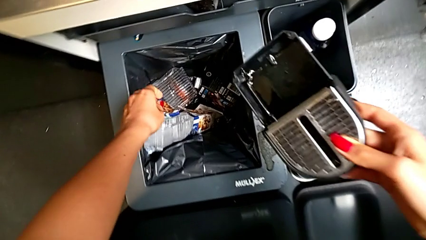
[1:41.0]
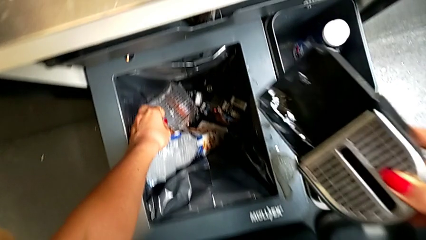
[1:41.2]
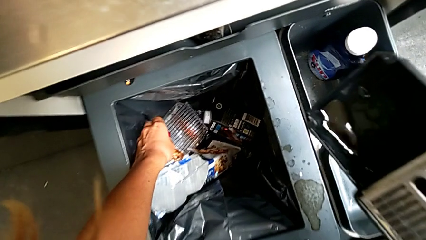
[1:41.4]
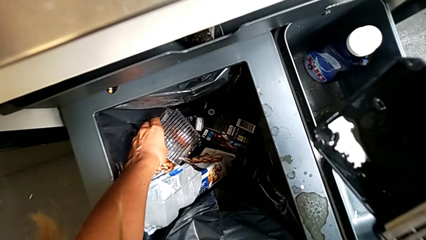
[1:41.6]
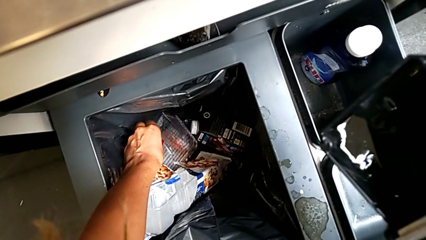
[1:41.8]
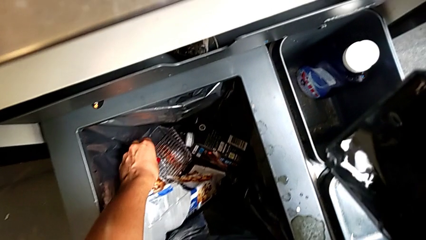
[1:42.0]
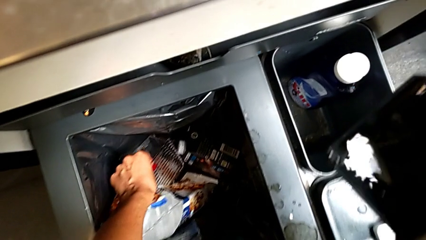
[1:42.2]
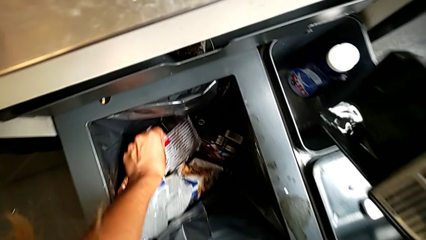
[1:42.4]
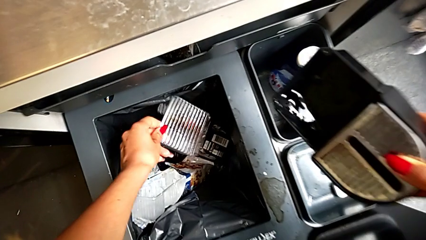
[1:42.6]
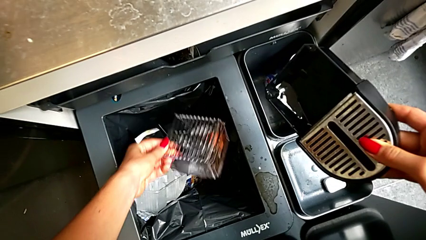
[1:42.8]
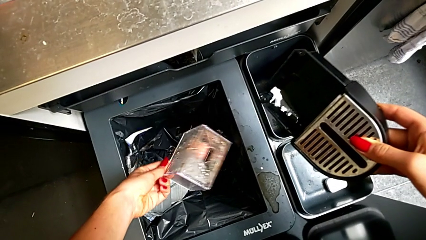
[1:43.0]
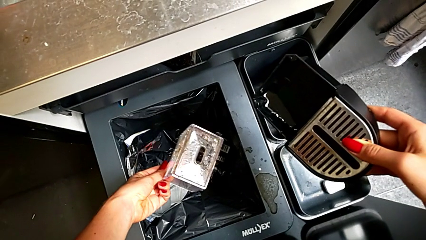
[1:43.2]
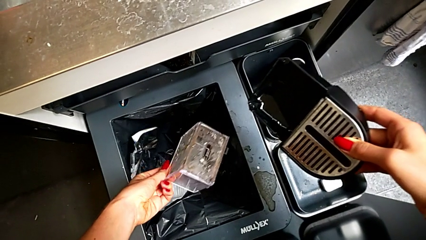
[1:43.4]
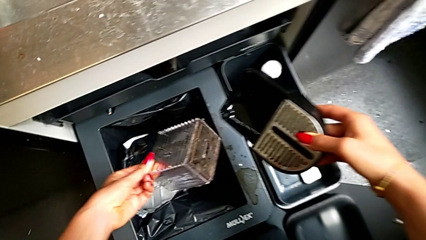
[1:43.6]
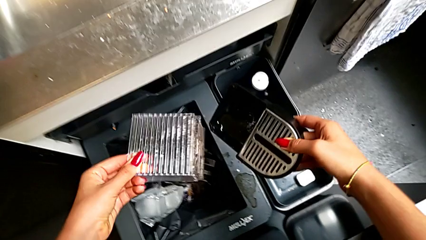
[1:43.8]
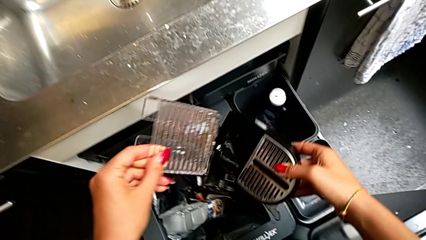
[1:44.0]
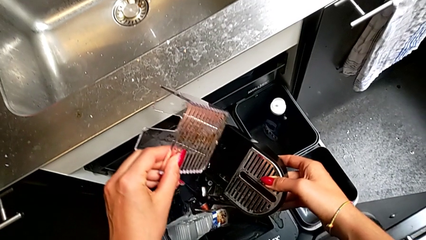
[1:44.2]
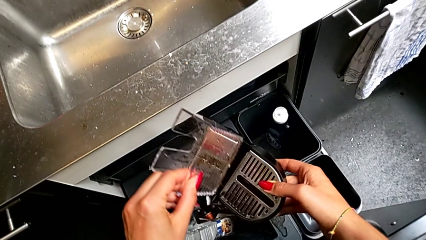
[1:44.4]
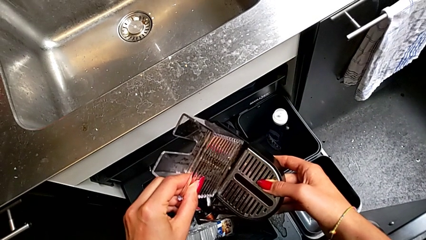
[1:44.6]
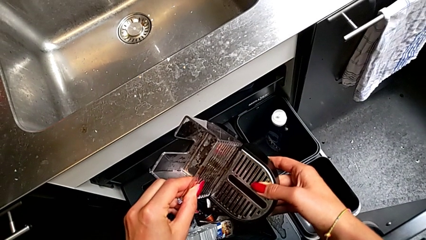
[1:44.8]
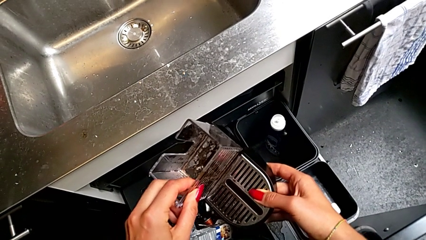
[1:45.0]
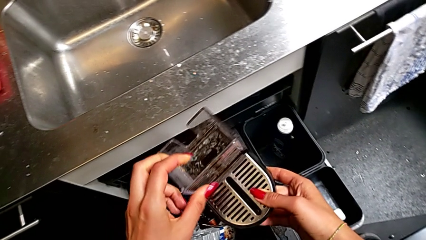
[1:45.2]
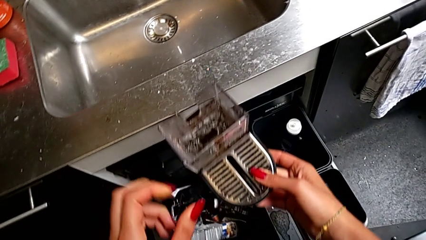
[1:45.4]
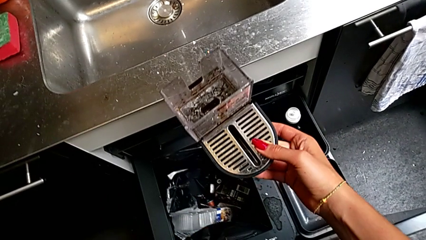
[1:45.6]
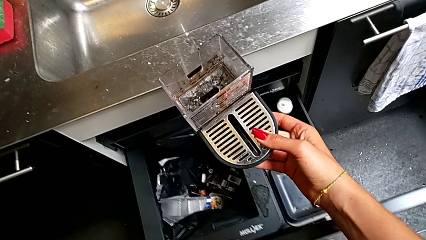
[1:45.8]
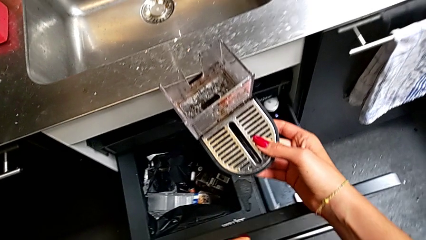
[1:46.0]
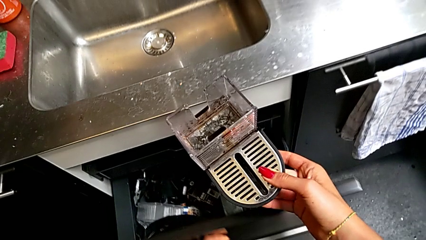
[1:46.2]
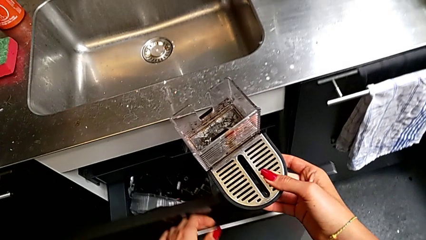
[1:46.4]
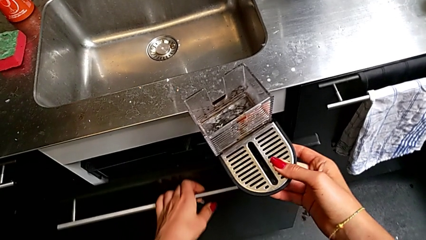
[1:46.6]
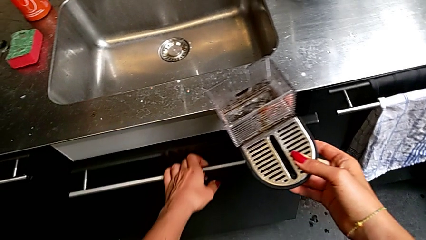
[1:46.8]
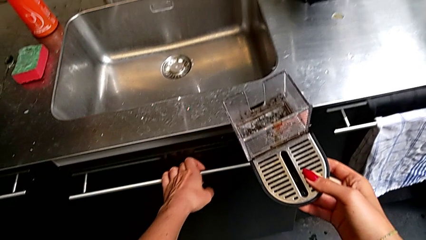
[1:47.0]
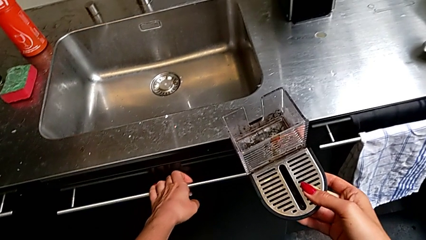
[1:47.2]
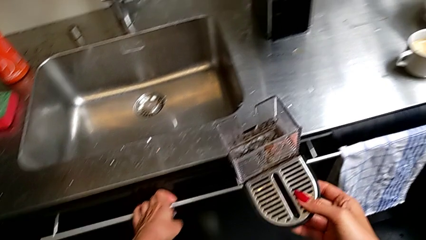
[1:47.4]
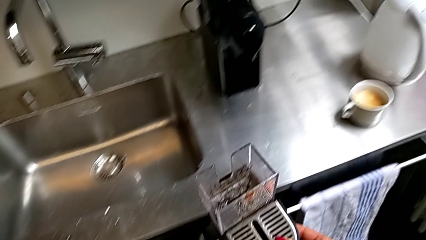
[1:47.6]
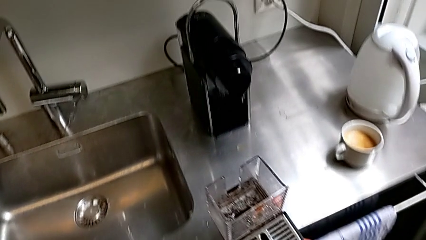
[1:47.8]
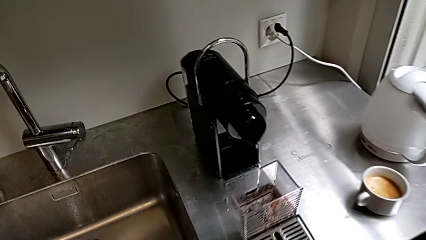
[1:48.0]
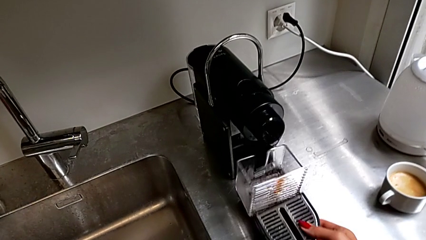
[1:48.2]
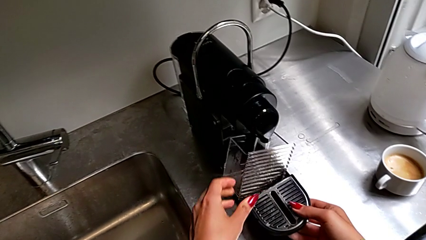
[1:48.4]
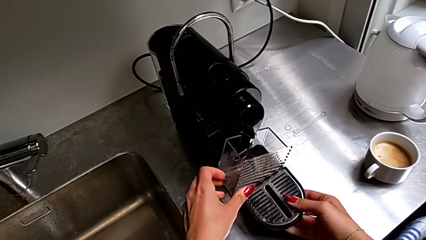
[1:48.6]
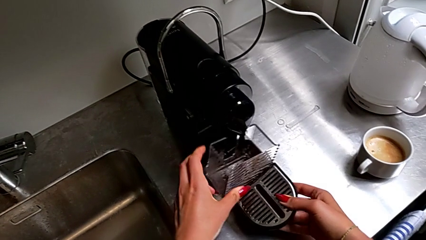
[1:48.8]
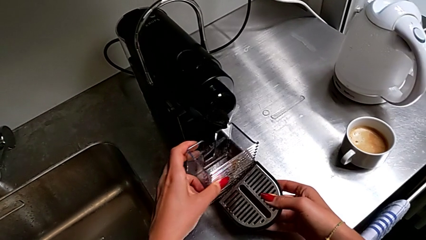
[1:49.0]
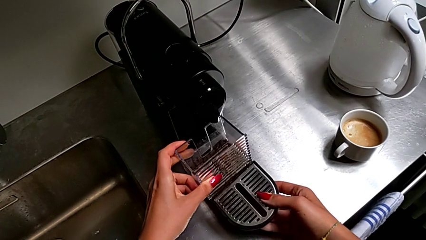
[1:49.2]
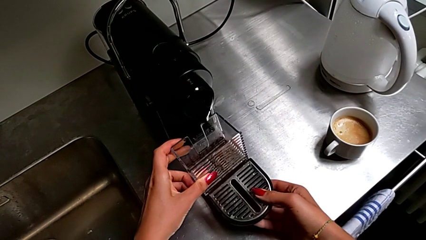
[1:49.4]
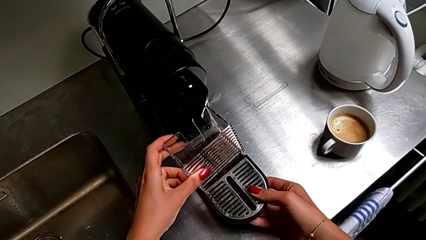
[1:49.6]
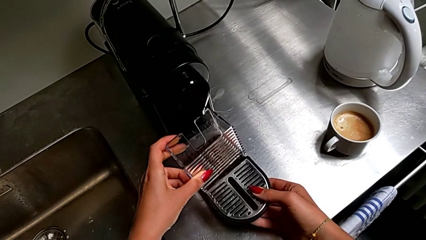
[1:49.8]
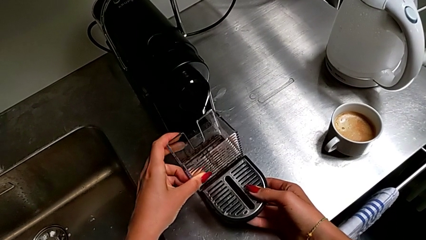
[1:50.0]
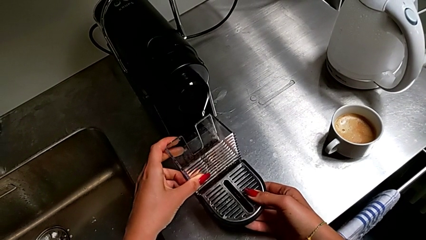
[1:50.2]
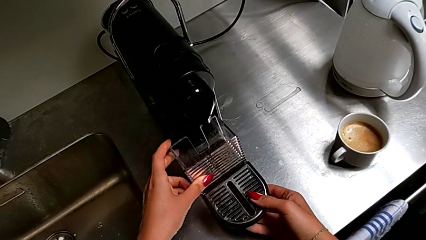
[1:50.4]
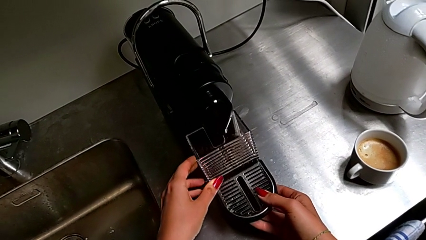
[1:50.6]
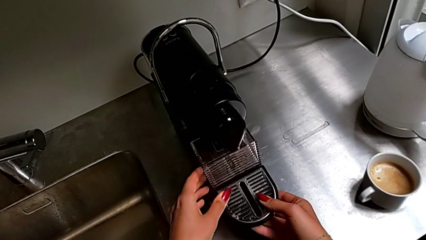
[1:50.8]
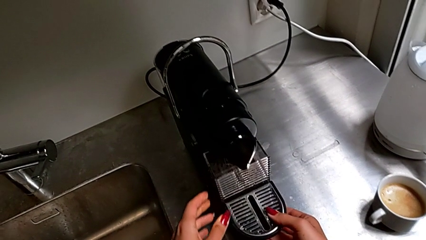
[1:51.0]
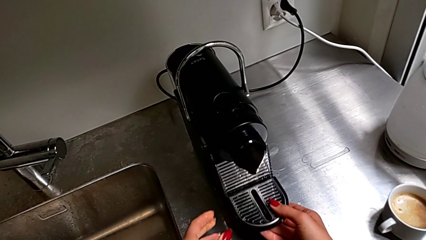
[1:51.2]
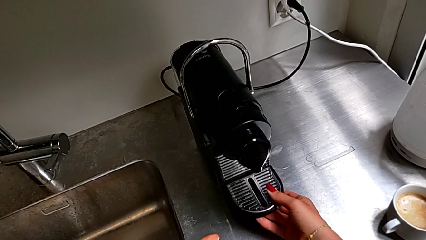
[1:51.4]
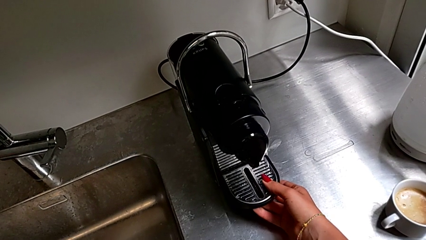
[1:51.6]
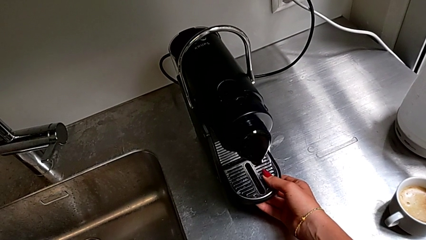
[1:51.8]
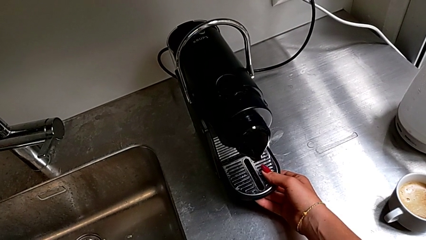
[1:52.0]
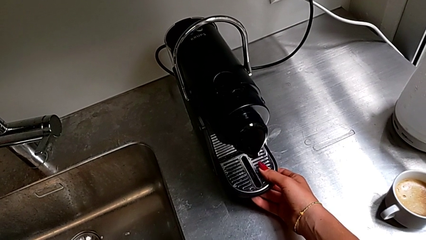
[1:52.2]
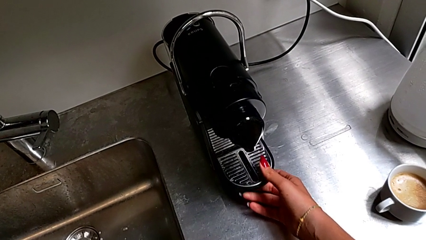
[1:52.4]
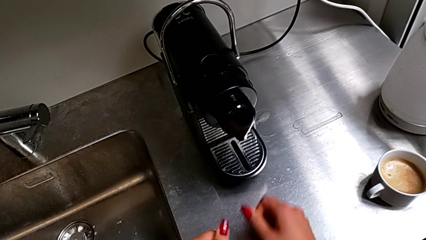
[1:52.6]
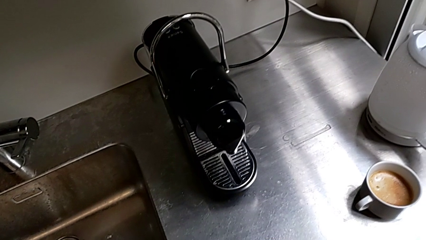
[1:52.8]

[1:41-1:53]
The camera wearer is emptying the container of capsules. They grab the top capsule container, insert it, close the garbage bin and insert the drip tray.

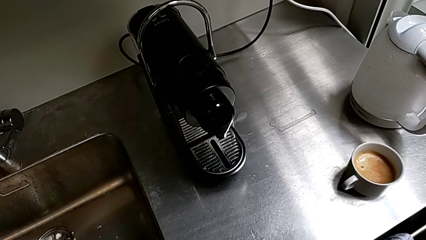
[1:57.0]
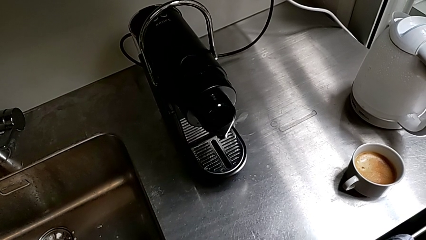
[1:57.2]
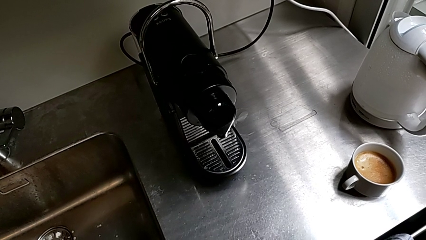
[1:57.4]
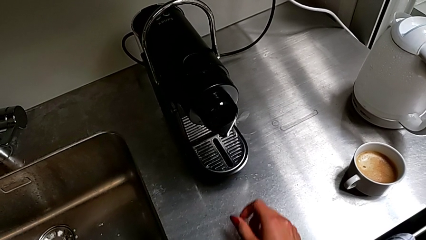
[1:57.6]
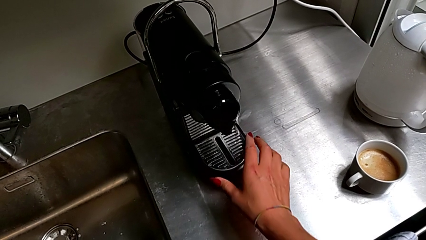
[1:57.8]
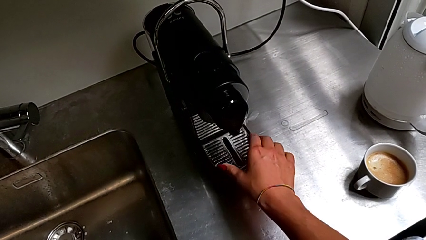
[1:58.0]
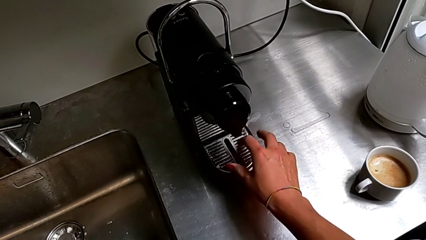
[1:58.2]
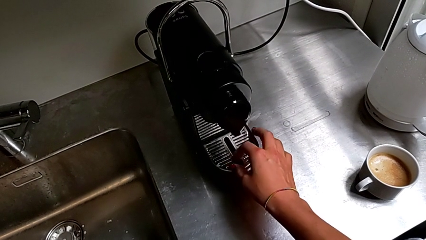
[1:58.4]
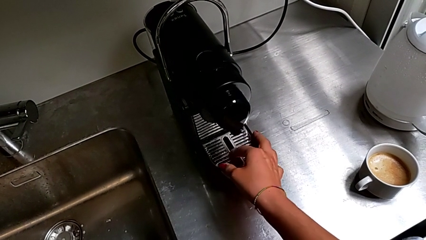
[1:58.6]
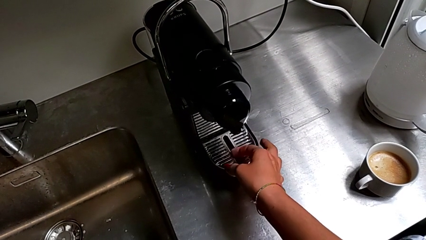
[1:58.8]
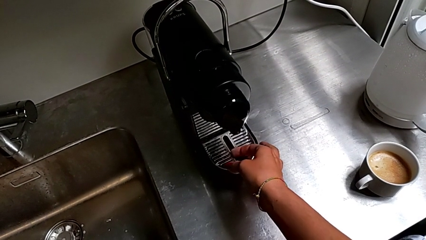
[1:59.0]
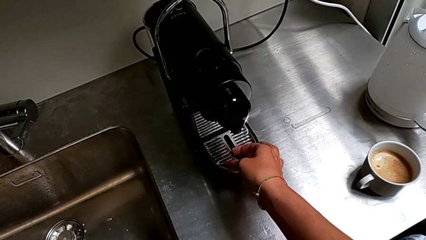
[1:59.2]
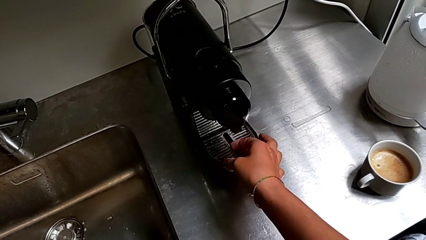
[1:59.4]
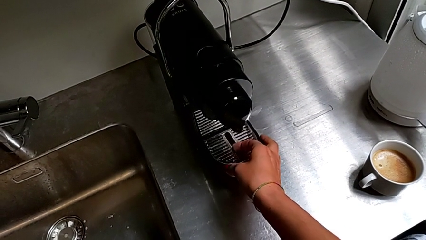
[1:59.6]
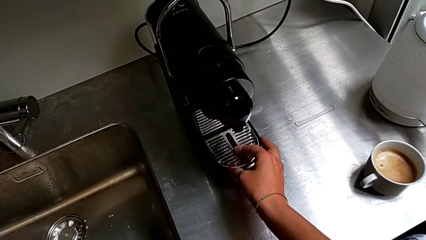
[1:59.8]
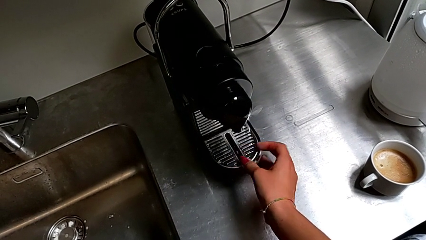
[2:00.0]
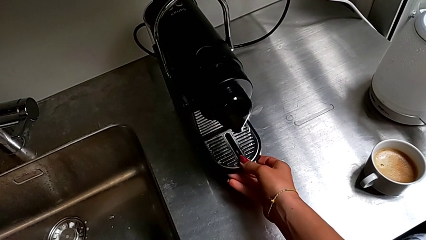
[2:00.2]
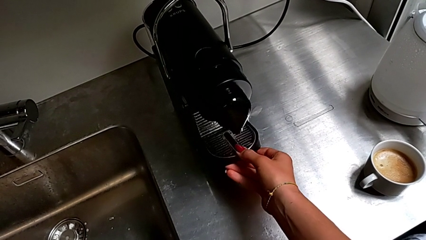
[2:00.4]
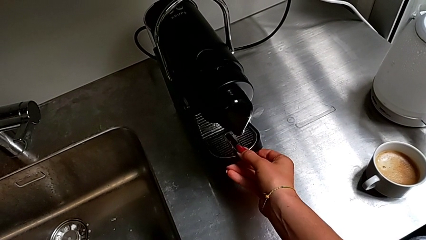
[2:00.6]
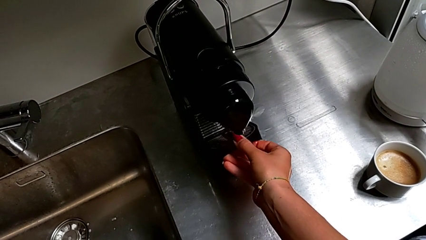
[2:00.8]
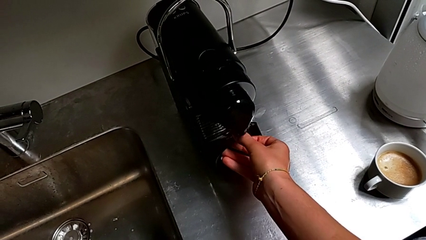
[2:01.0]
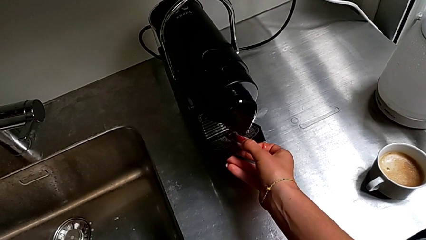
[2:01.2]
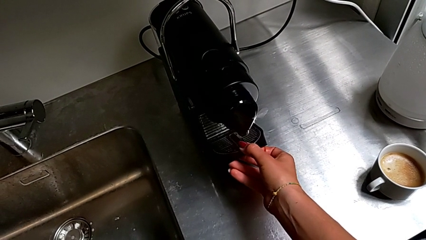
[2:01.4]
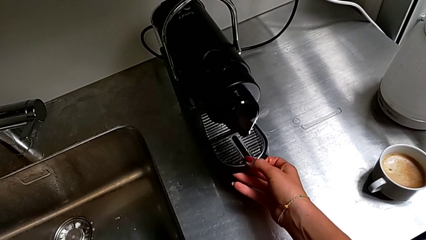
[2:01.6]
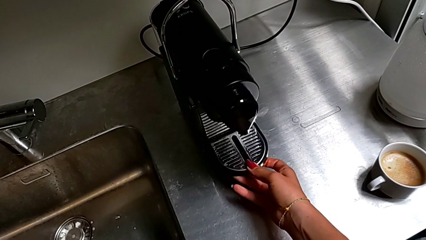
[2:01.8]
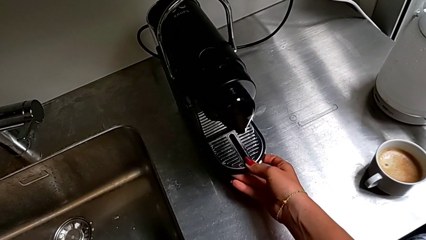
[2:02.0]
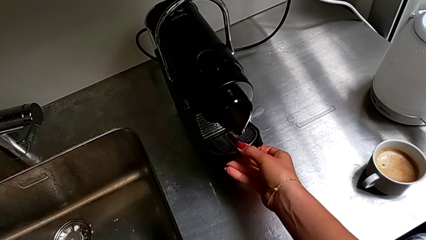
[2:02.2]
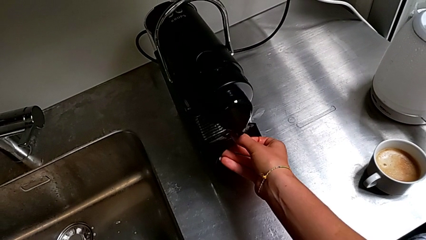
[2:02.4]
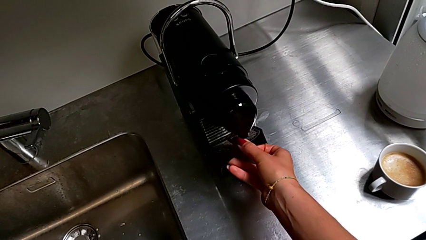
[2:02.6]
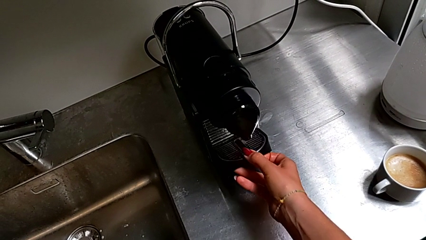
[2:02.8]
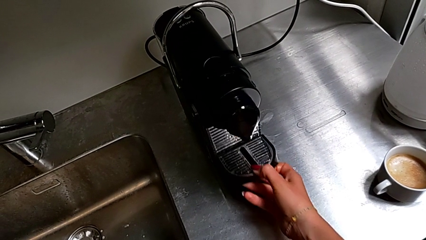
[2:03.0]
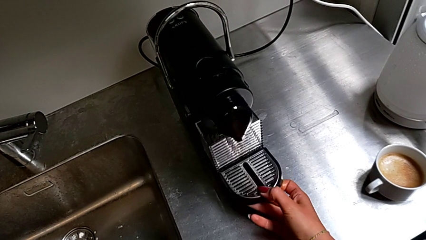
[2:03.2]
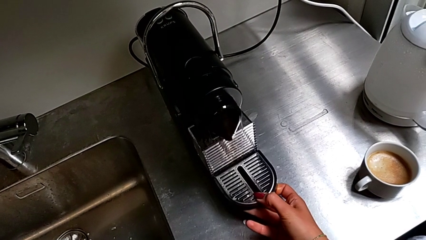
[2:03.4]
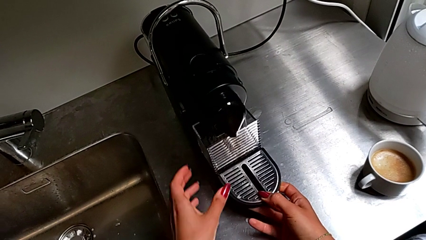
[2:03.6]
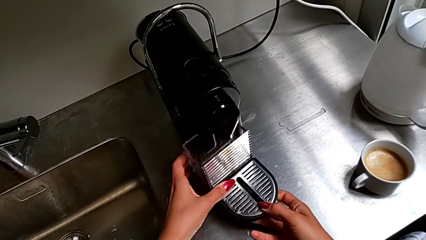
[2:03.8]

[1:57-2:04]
The camera wearer is emptying the drip tray every day. They withdraw the bottom drip tray.
